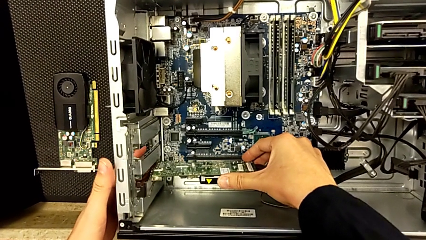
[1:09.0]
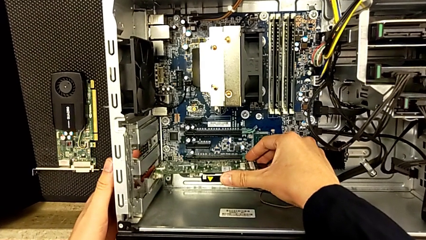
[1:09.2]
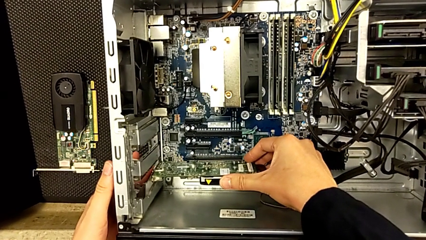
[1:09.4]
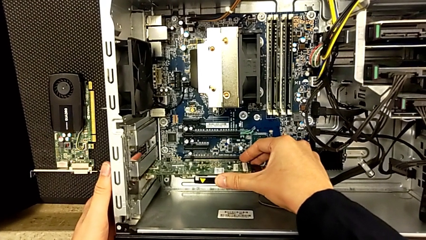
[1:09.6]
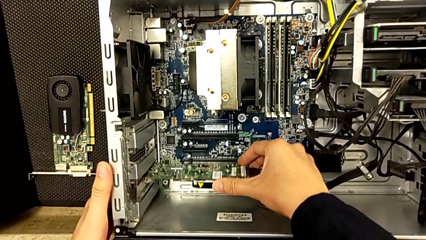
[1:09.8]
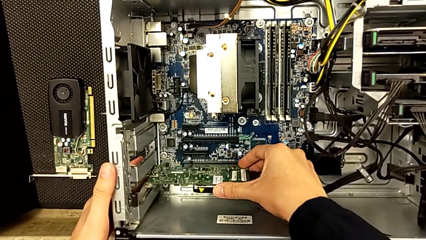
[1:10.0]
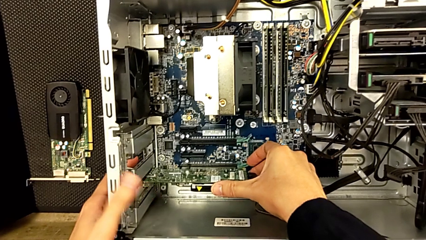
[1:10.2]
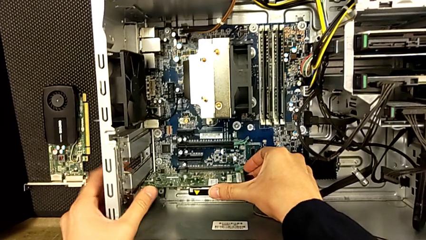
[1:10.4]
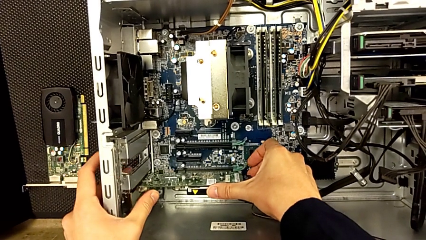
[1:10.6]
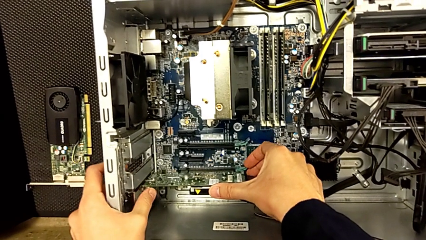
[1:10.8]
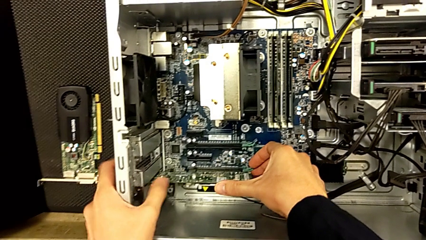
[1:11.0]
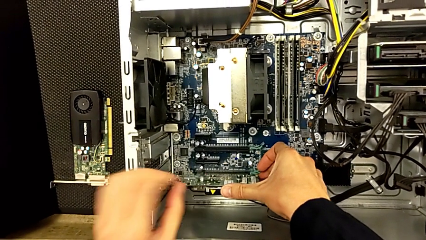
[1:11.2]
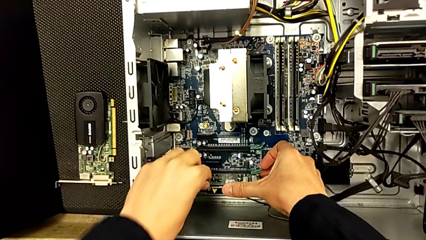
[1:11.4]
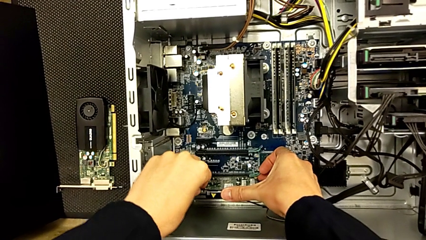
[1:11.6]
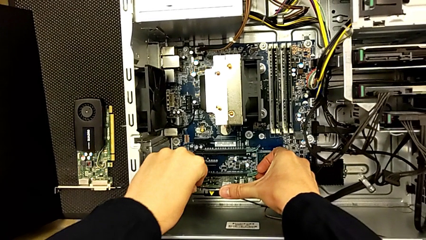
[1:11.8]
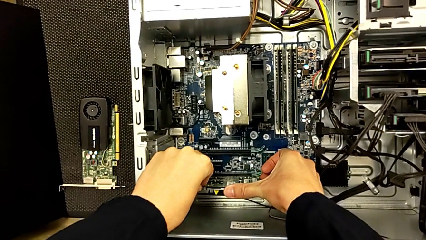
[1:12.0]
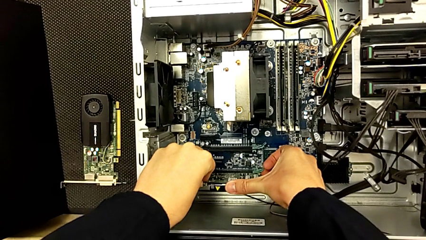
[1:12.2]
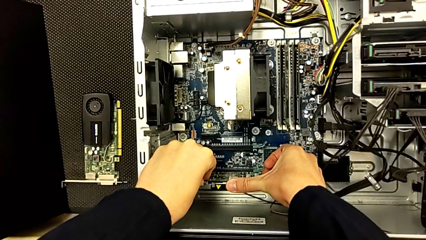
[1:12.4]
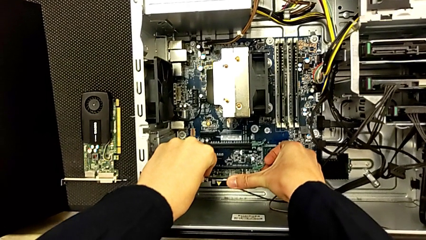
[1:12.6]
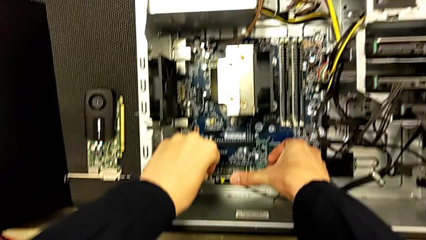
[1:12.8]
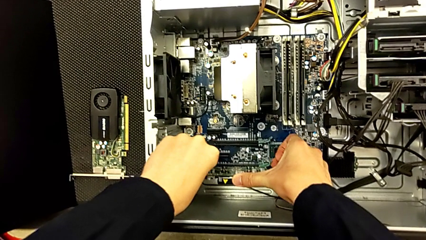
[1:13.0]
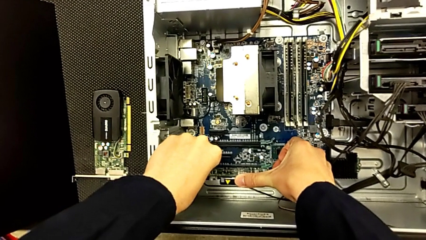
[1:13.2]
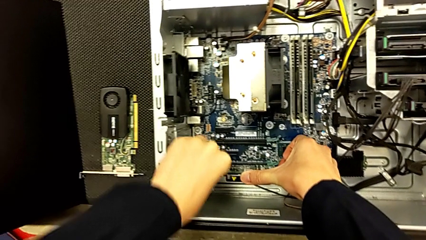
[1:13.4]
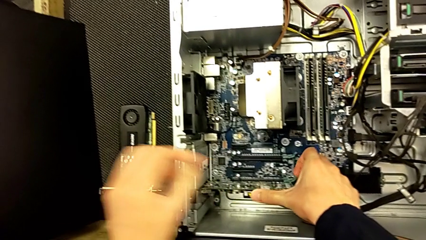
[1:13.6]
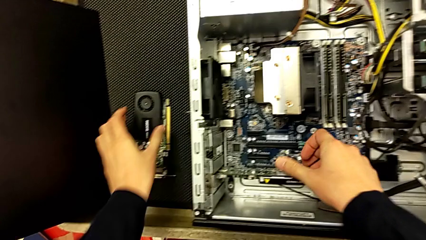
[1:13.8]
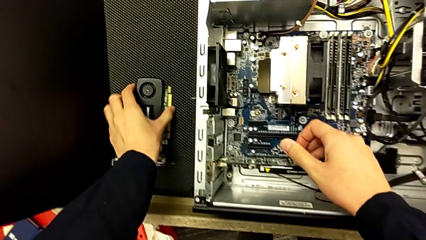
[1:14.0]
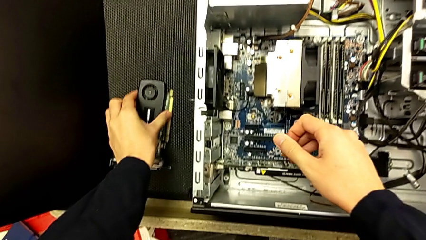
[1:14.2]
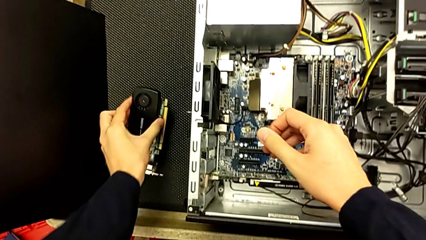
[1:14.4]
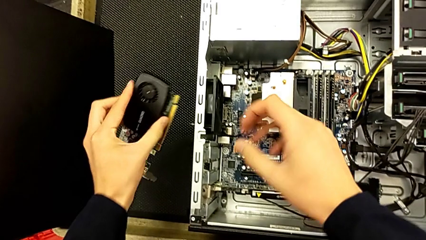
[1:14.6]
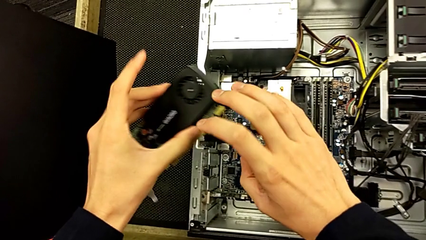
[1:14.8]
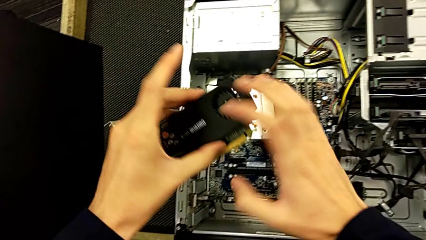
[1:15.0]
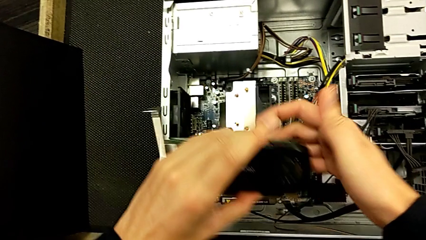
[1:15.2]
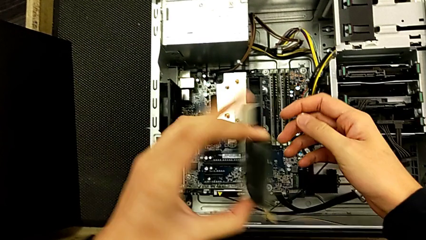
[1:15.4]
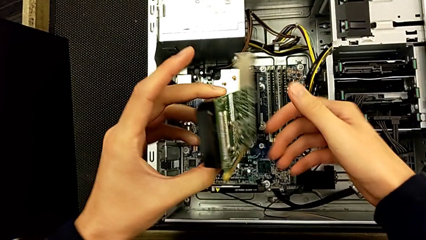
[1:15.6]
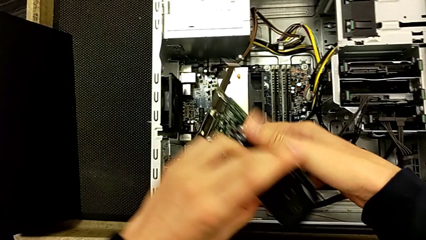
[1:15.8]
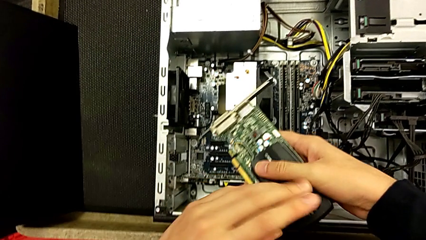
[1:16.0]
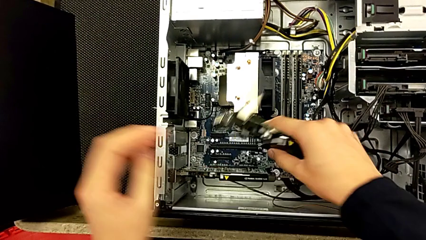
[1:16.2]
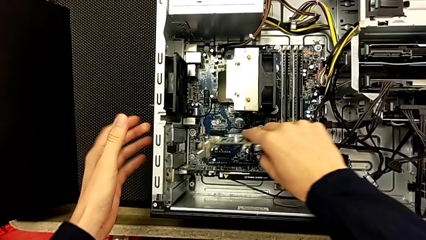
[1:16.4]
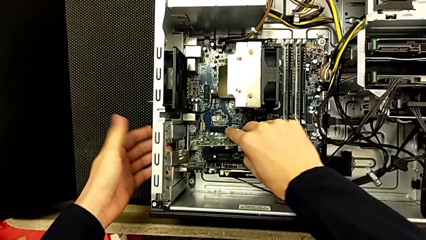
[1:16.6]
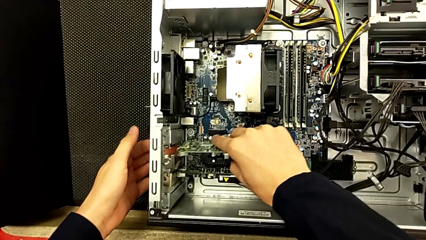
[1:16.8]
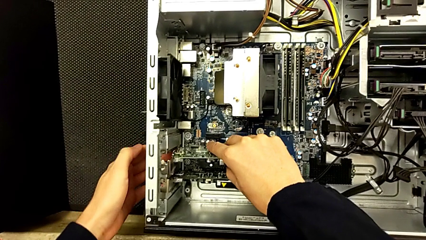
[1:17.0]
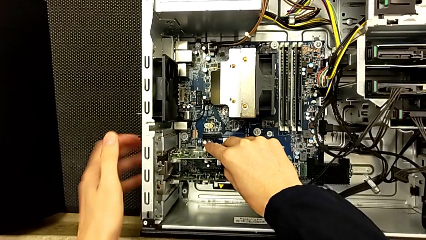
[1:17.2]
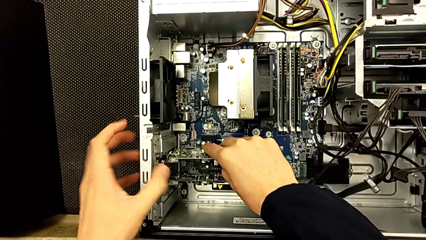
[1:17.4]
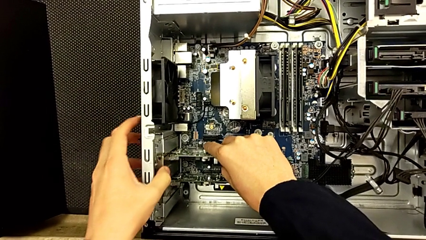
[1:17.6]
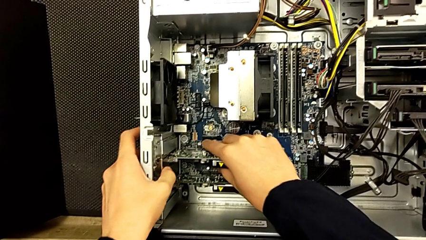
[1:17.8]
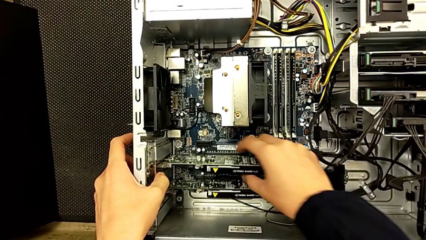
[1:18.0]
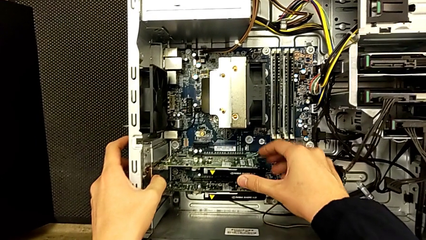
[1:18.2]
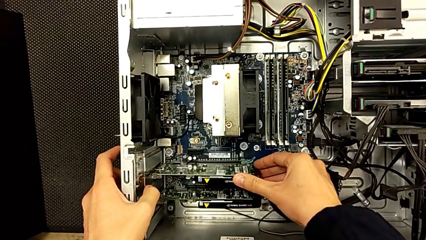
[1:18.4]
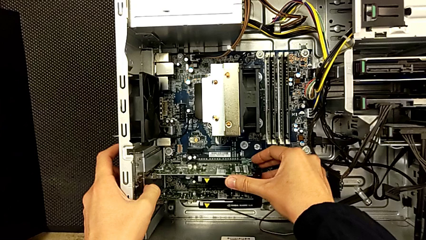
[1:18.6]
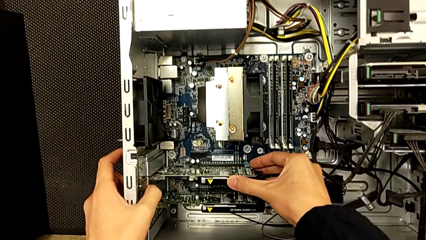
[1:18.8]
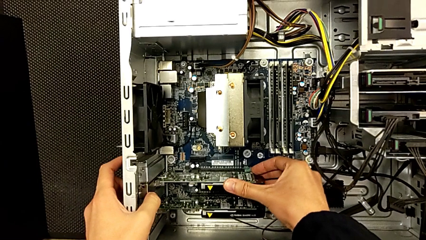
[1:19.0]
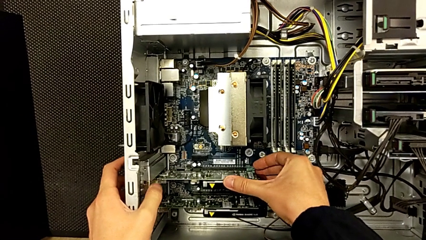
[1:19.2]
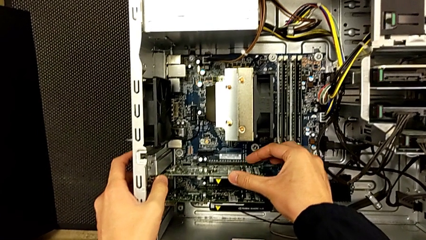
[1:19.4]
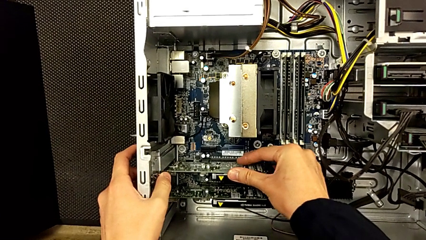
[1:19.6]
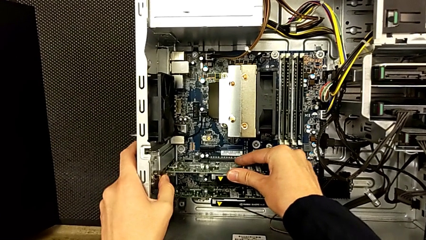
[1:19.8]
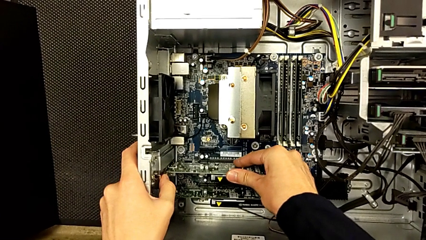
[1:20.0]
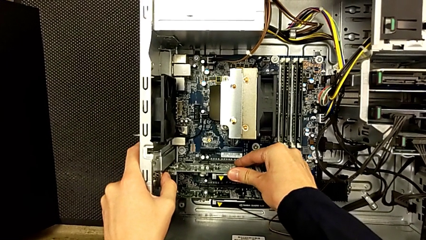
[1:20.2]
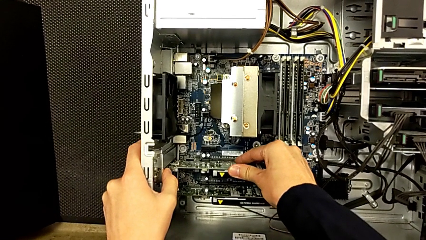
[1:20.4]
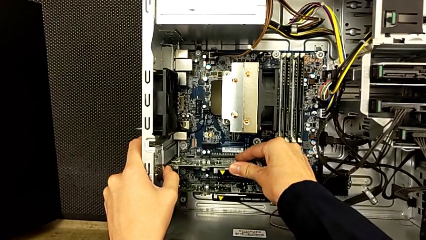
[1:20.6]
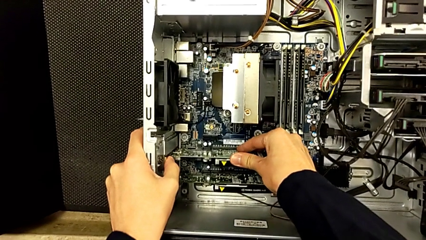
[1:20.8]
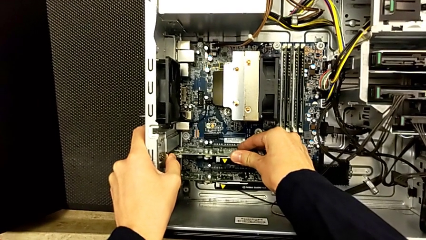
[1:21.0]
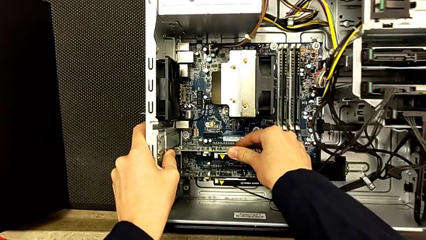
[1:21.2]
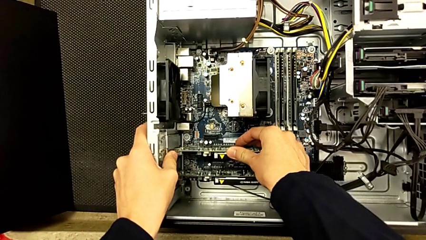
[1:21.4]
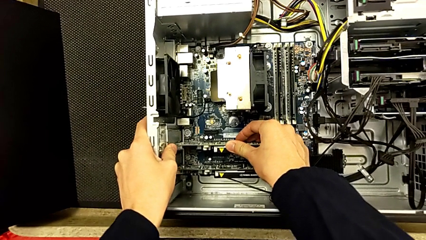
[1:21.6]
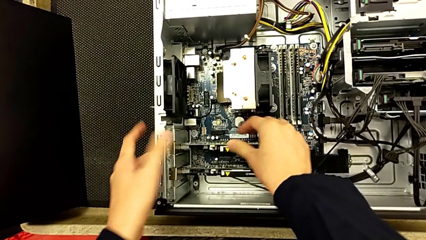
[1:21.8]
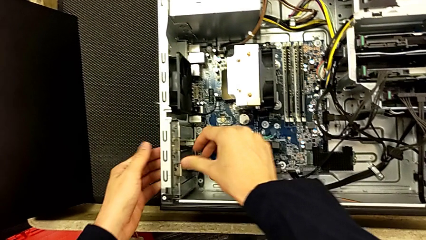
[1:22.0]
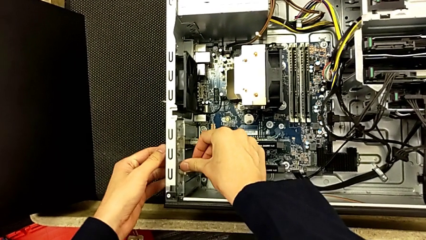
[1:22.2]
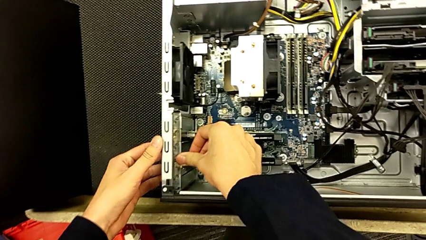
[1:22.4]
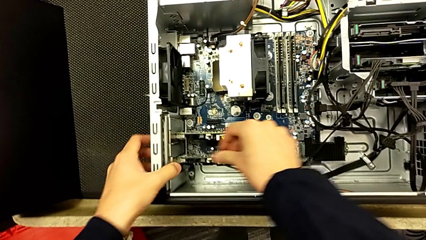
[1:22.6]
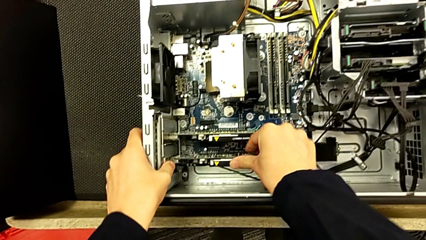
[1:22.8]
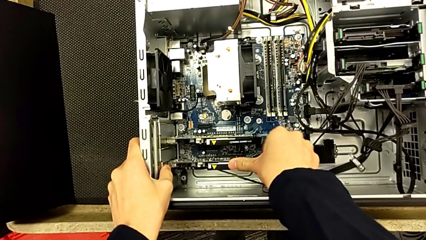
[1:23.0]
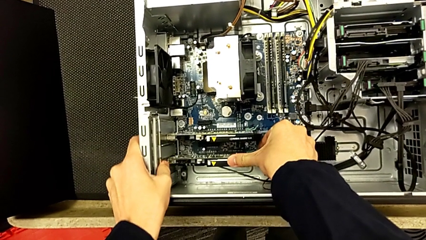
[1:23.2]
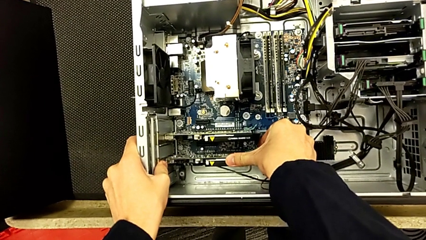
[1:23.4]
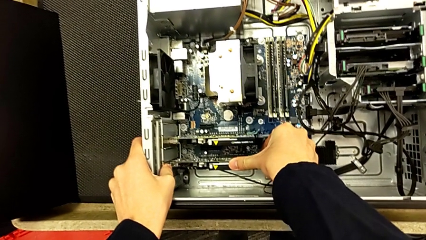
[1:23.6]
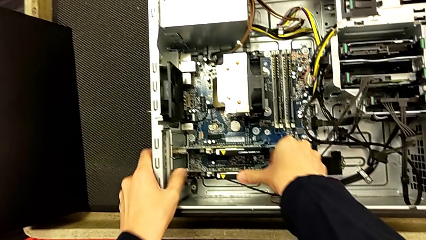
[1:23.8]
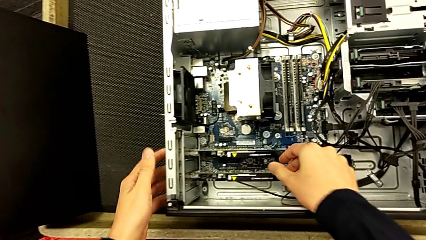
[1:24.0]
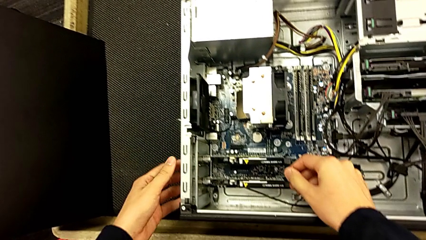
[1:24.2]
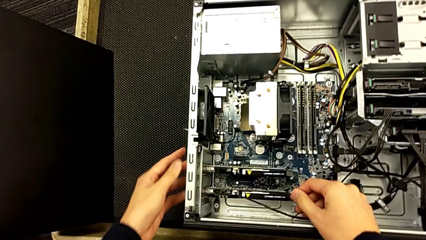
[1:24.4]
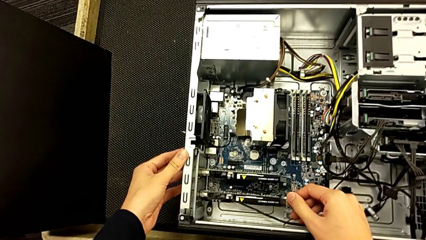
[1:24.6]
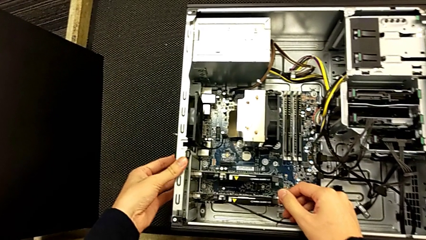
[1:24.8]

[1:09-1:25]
The camera wearer is placing back the graphics cards. They insert the first graphic card, pull it, grab the graphic card, insert it and press it.
